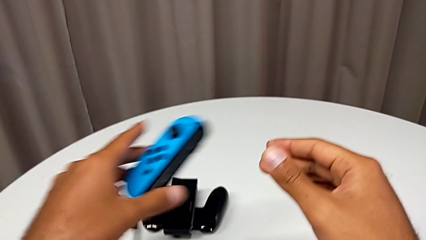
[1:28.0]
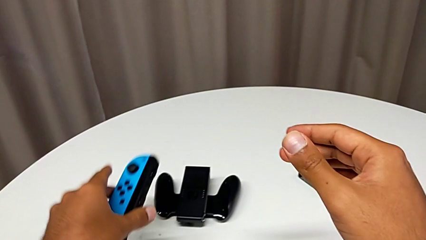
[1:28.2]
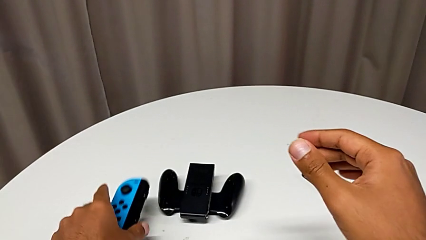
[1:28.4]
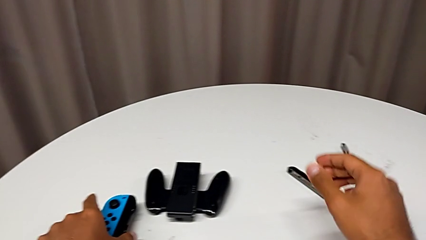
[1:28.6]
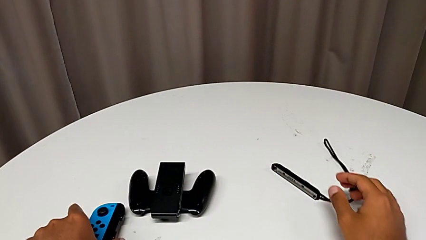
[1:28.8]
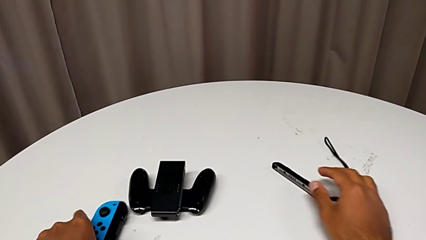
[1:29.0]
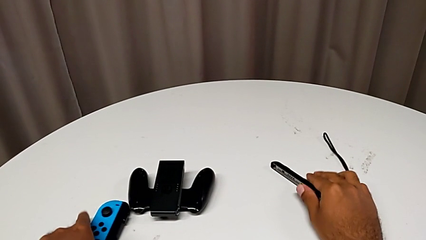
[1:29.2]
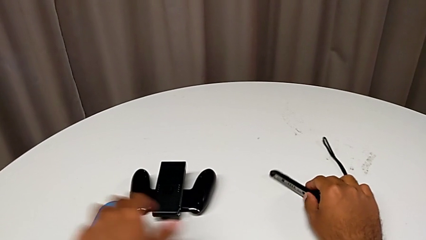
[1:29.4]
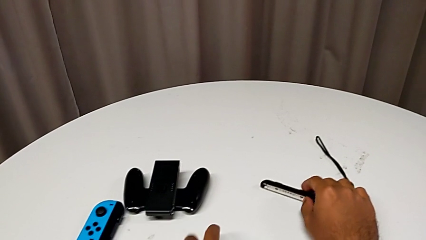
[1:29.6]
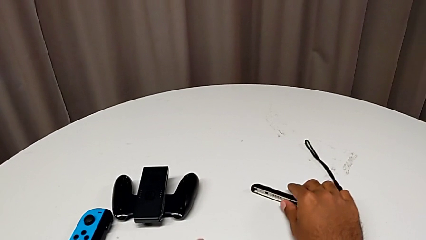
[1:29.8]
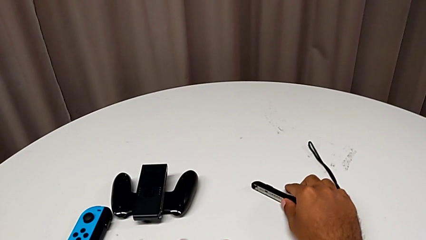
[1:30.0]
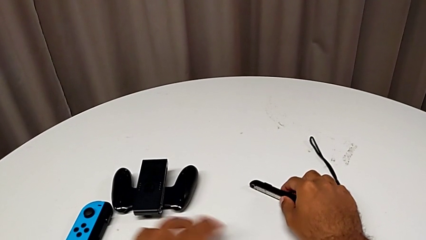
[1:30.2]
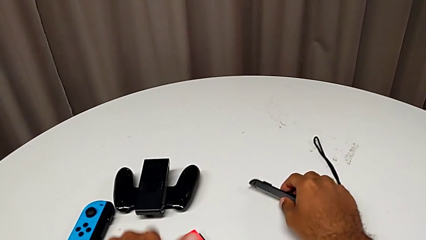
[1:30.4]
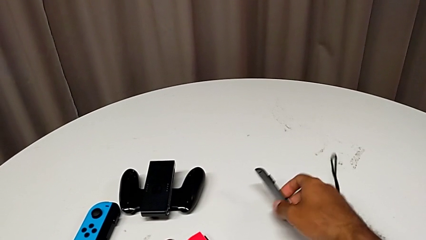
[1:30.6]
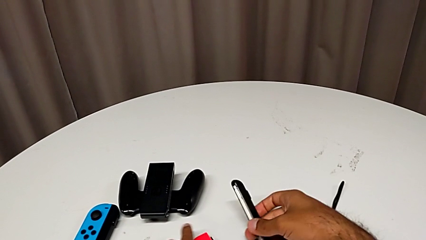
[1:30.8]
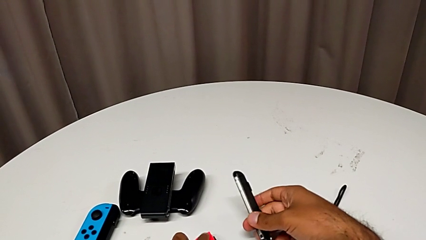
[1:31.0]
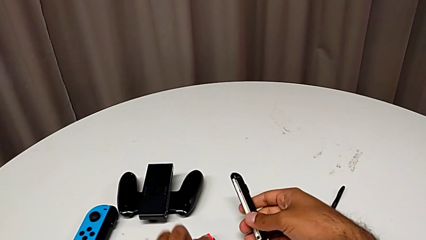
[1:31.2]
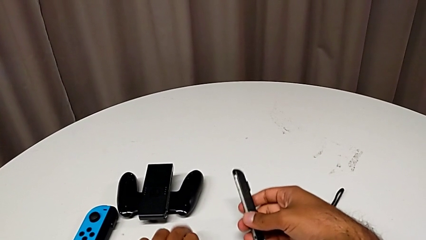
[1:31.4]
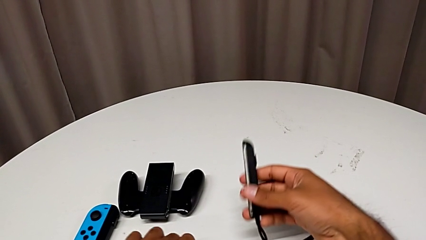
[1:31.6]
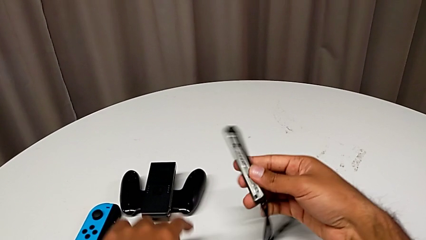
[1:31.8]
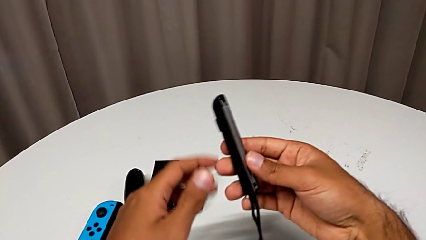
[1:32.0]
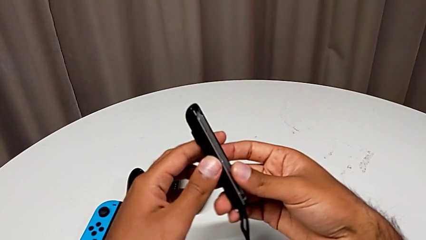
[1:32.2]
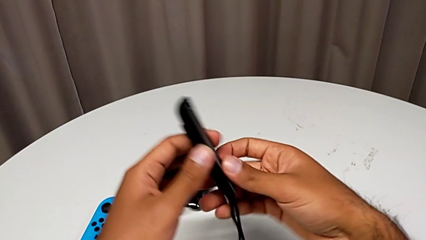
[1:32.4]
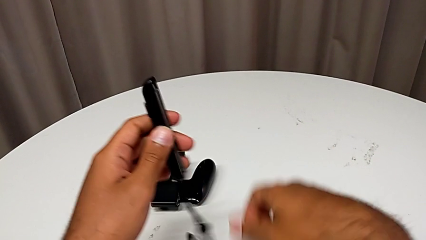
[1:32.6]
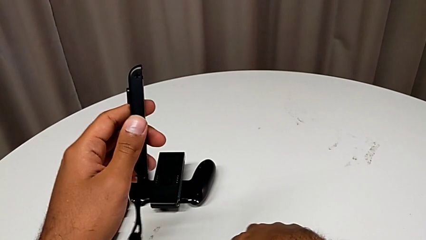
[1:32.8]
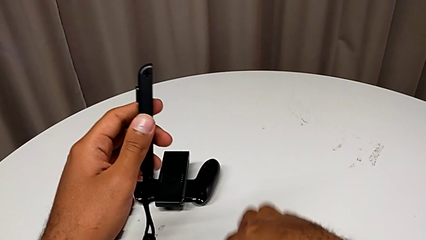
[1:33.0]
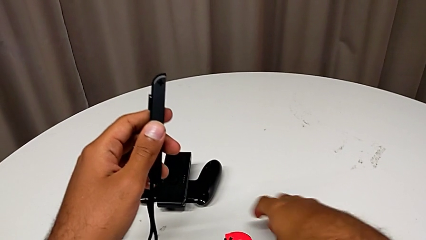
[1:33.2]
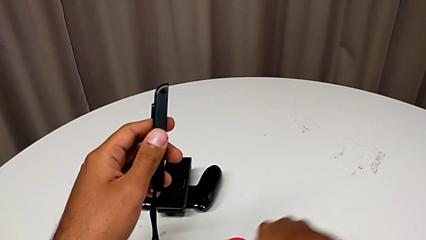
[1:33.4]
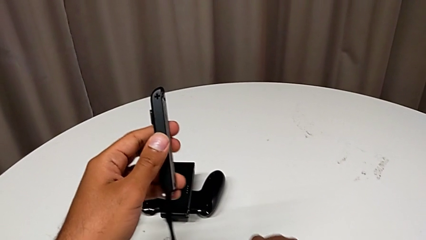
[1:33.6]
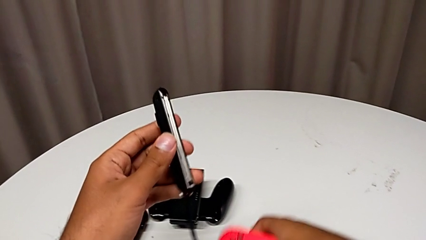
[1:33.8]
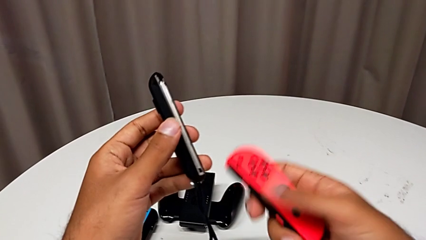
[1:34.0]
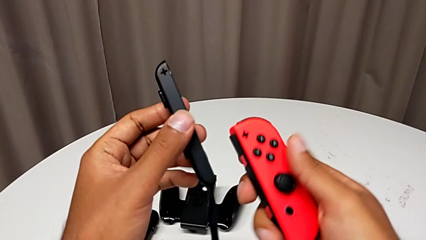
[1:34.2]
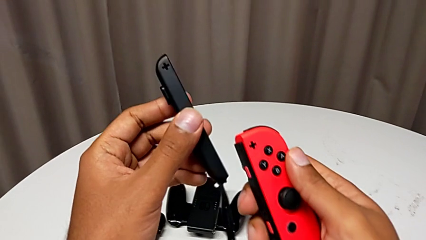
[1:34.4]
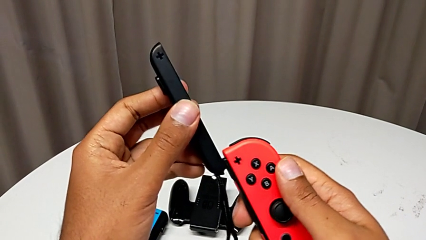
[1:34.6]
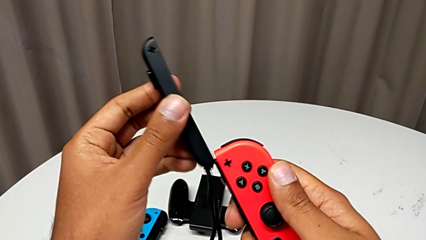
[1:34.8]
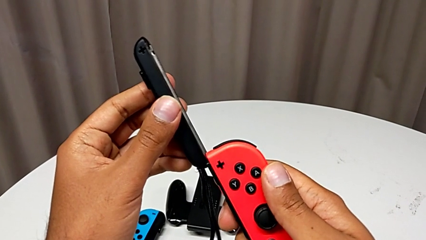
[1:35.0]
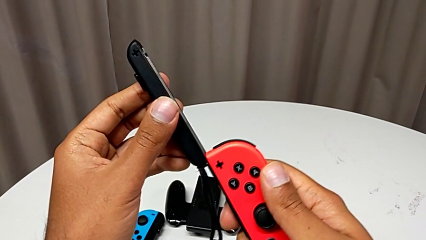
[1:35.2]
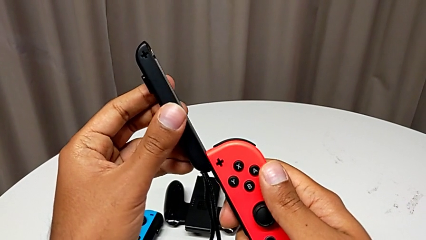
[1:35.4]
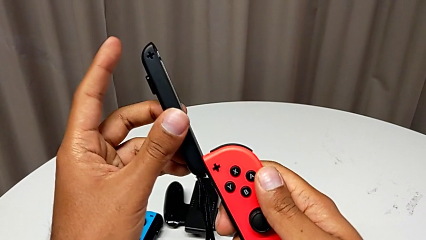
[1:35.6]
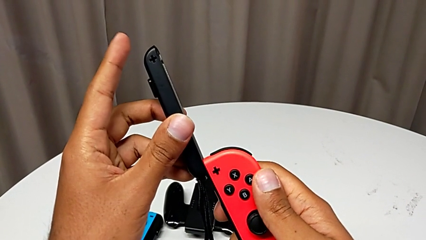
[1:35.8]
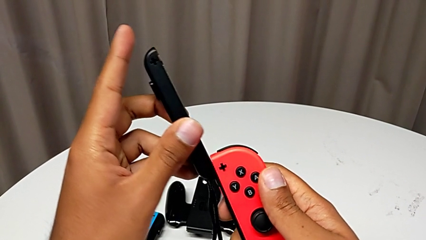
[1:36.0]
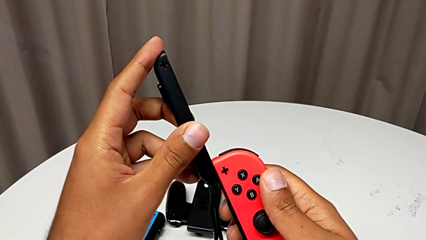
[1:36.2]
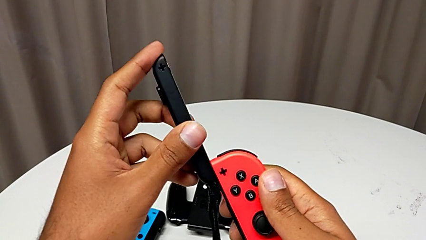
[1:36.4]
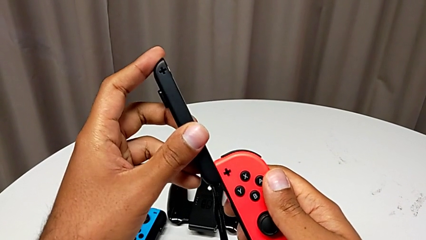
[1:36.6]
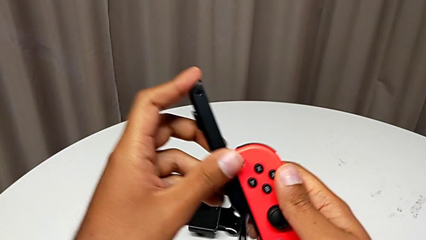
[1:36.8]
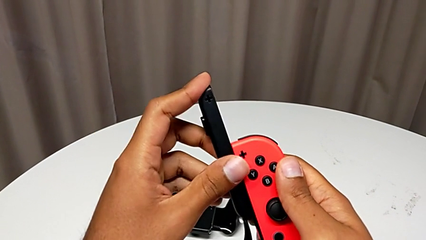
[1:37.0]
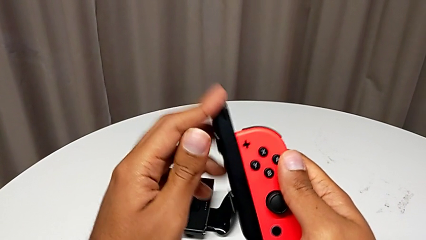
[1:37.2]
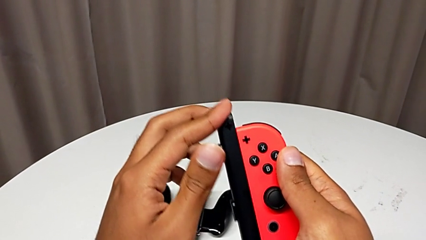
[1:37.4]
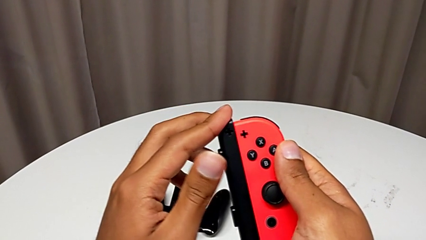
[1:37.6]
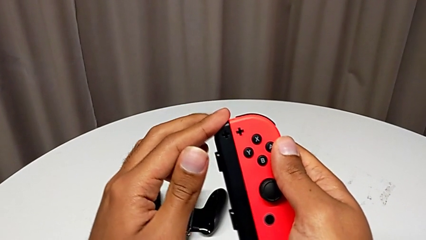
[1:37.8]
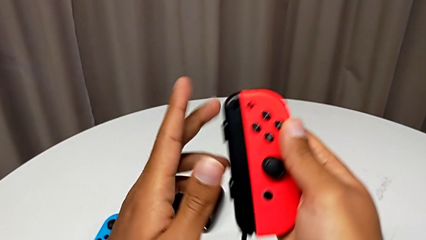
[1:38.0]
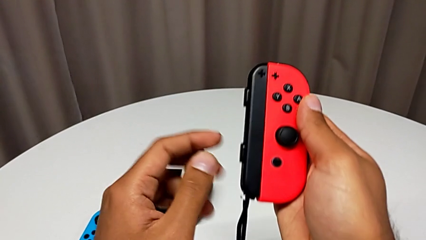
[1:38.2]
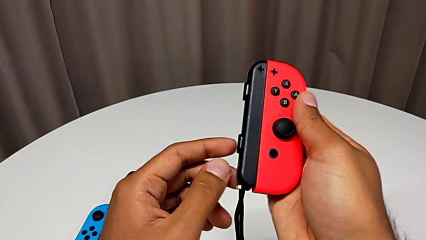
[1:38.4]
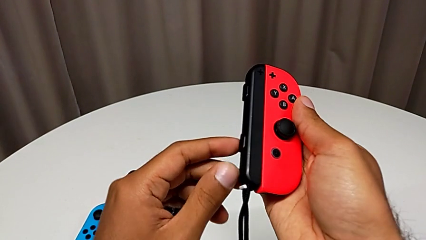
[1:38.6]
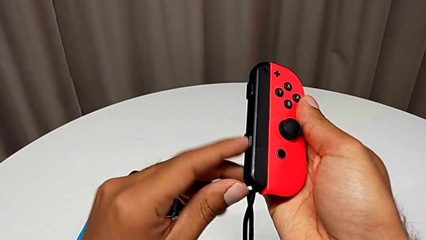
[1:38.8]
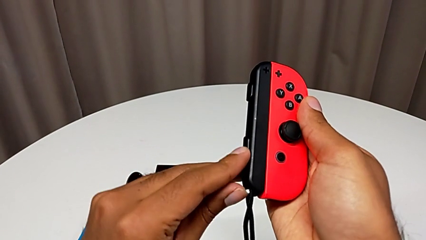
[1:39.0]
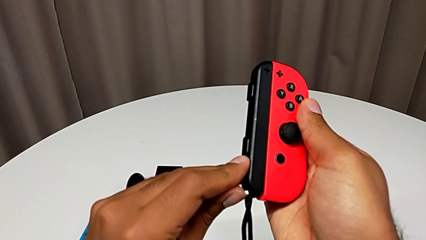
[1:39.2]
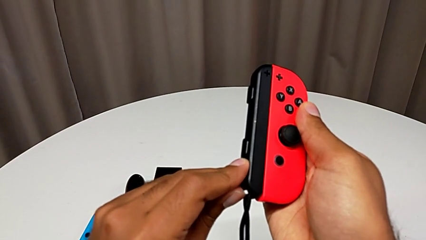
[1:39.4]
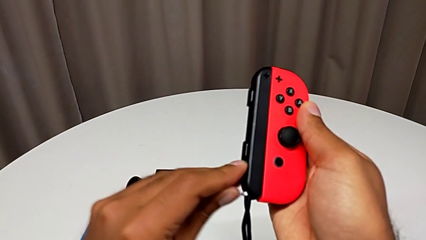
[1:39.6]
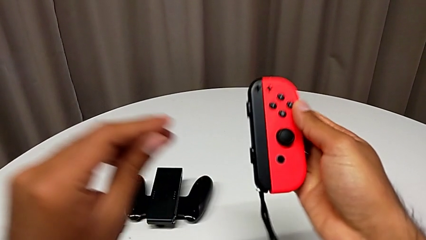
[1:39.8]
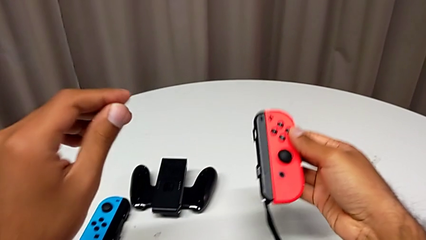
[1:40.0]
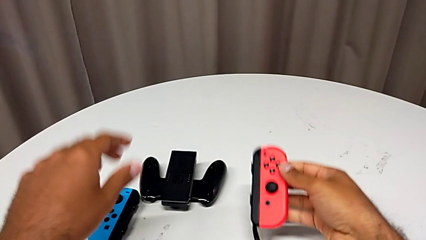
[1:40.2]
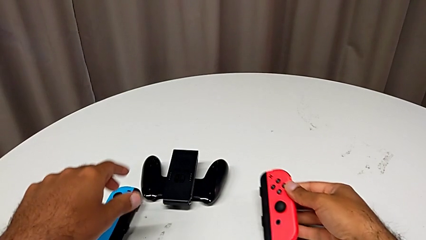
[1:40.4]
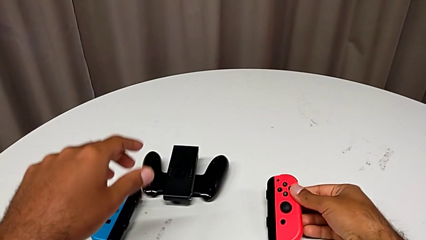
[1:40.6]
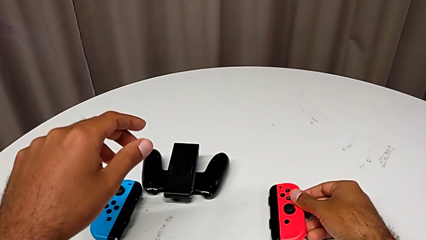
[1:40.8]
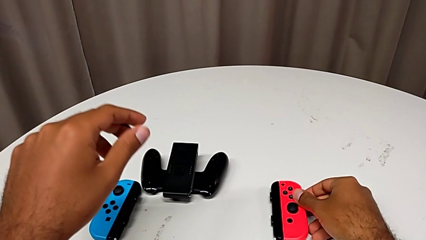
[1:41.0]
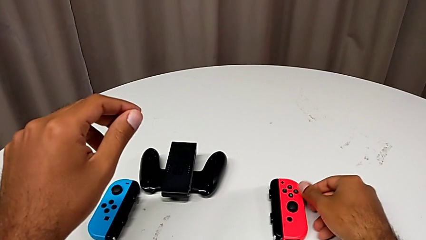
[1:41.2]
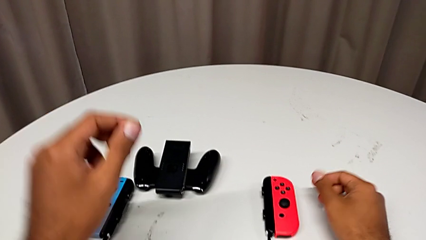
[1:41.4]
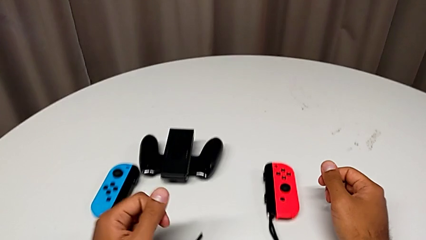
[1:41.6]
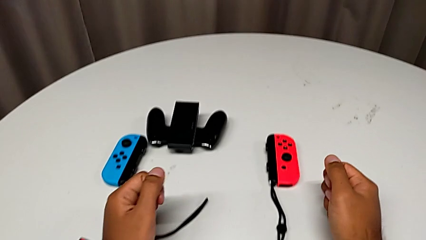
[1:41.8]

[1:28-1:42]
The camera wearer is changing the Joy-Con controller from the comfort grip to the Joy-Con straps. They place the blue Joy-Con controller, grab the Joy-Con strap, grab the red Joy-Con controller, assemble the Joy-Con strap, press the white Joy-Con strap lock twice and place the Joy-Con strap.

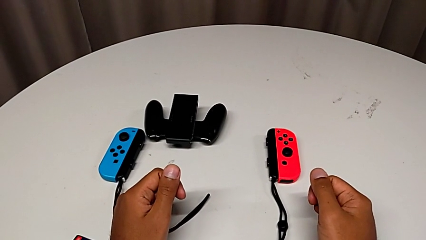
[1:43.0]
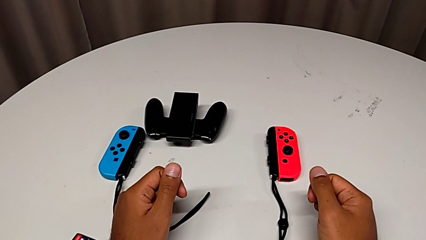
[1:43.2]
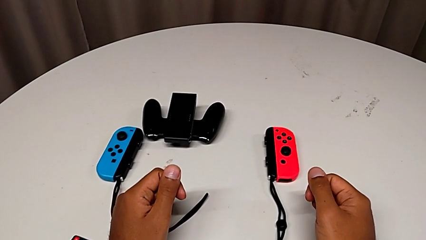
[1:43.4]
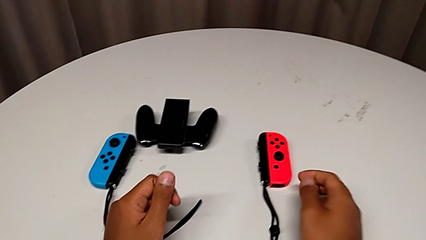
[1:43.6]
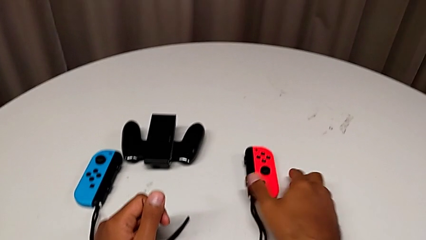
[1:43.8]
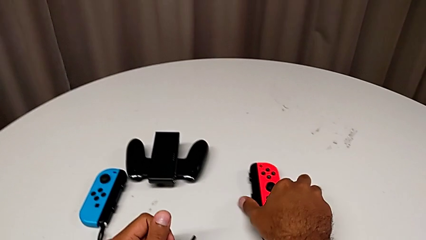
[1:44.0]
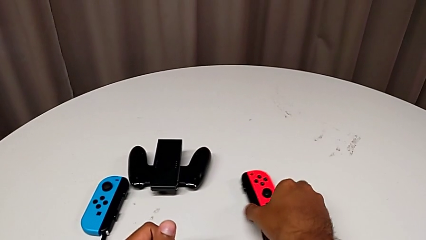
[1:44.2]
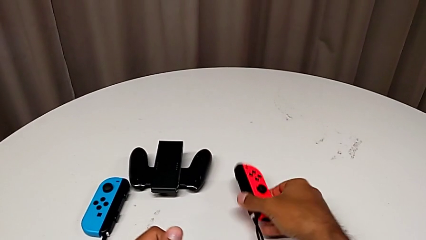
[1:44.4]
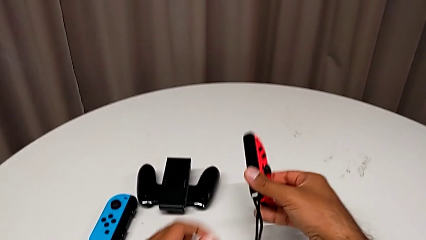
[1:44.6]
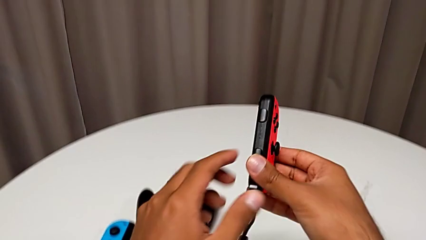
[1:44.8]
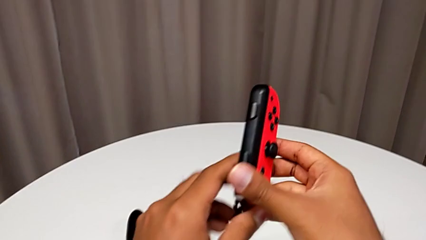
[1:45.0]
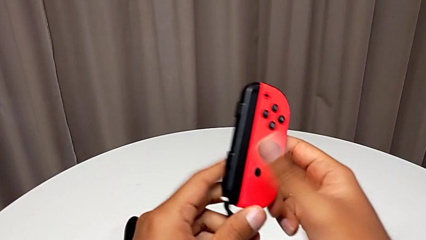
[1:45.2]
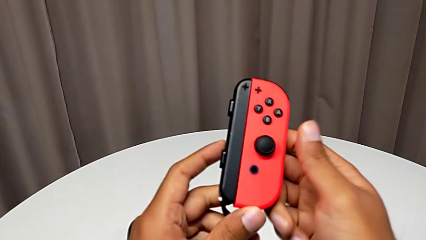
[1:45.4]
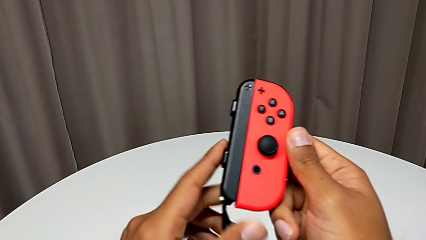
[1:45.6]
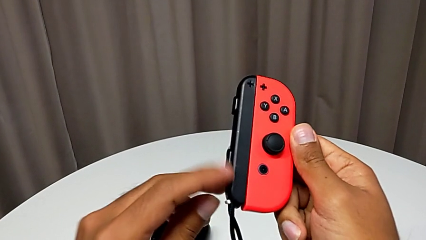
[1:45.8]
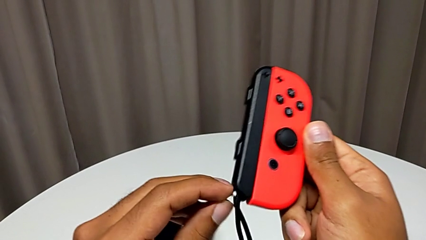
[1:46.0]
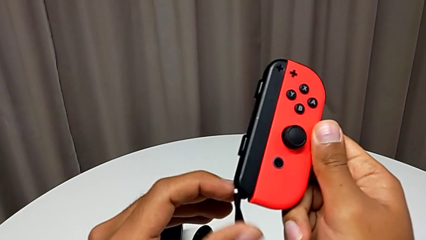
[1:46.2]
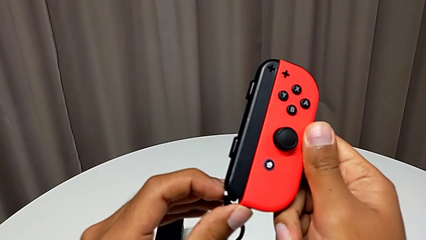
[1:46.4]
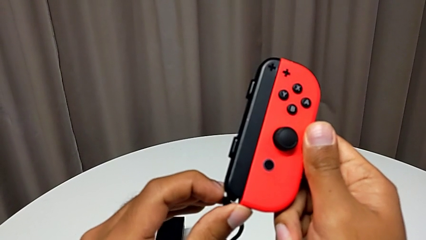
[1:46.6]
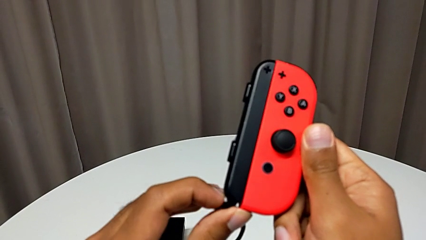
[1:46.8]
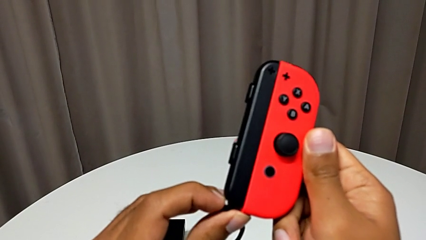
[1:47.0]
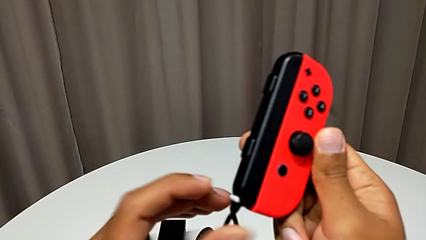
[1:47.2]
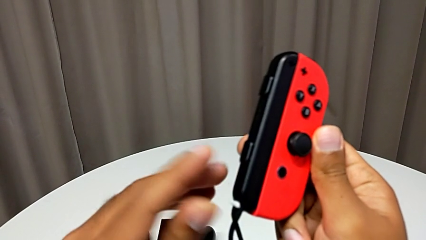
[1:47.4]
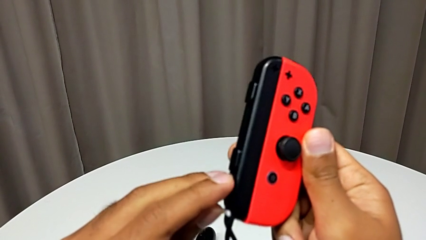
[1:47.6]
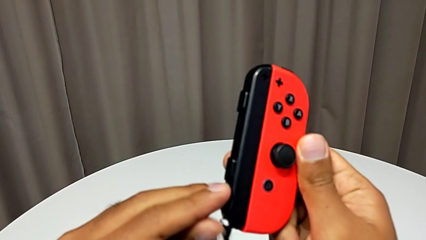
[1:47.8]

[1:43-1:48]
The camera wearer is changing the Joy-Con controller from the Joy-Con straps to the handheld mode. They grab the red Joy-Con controller and unlock the Joy-Con strap lock.
